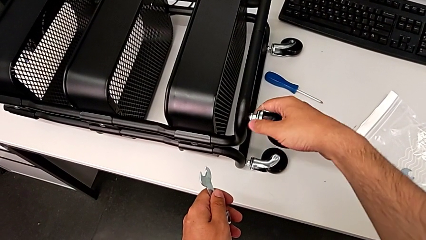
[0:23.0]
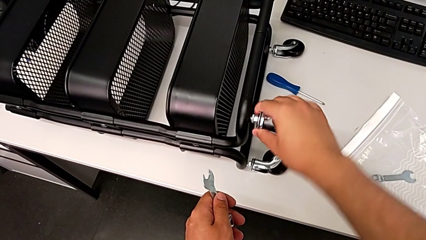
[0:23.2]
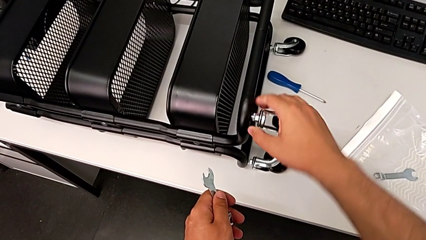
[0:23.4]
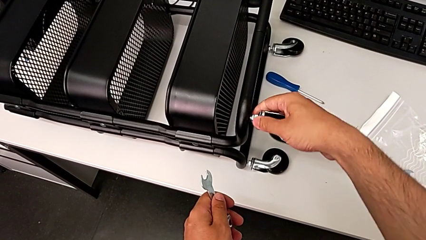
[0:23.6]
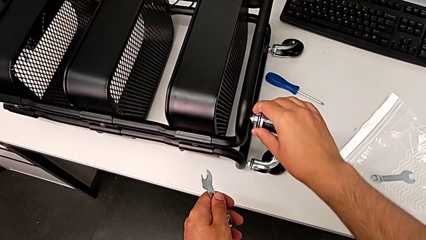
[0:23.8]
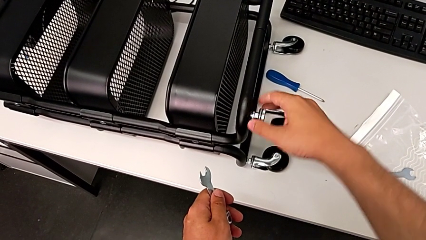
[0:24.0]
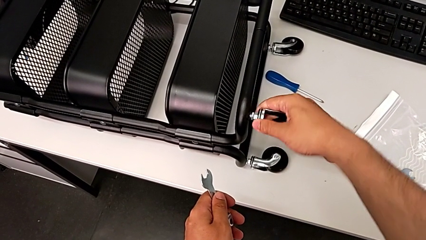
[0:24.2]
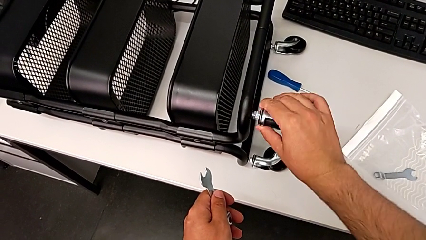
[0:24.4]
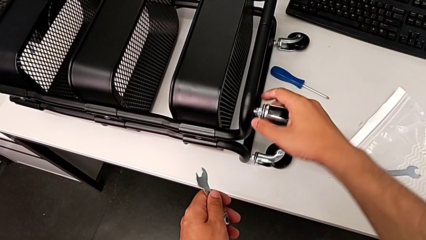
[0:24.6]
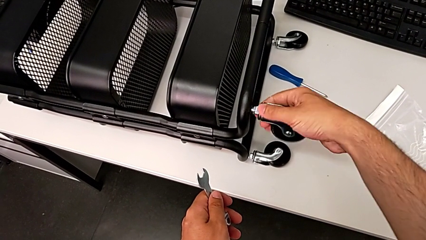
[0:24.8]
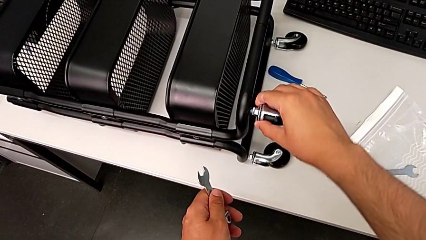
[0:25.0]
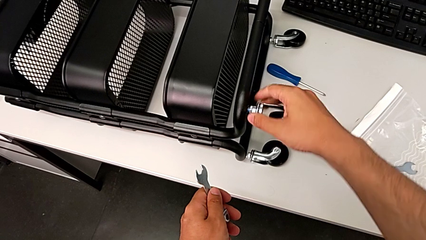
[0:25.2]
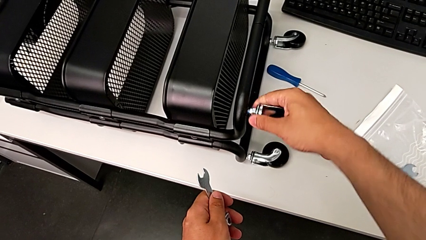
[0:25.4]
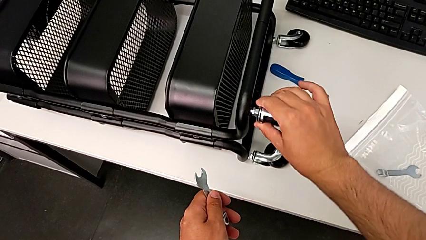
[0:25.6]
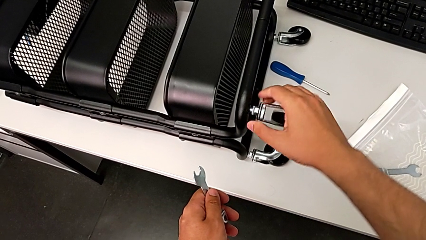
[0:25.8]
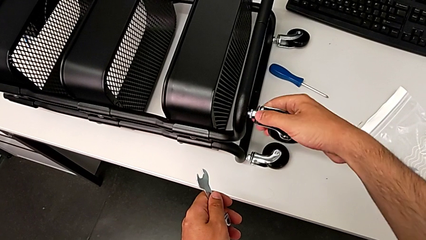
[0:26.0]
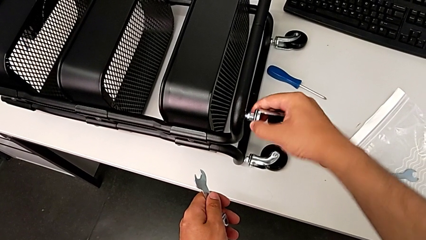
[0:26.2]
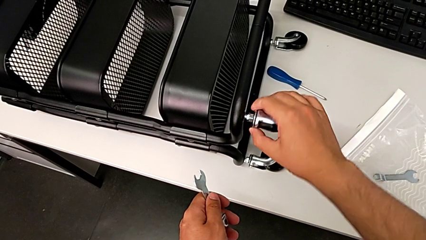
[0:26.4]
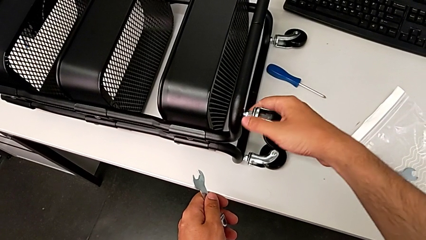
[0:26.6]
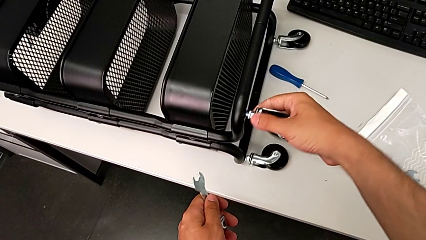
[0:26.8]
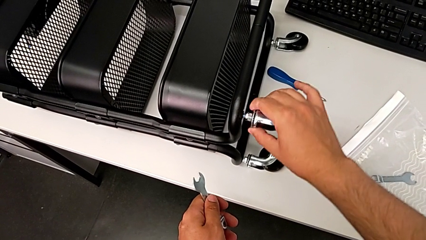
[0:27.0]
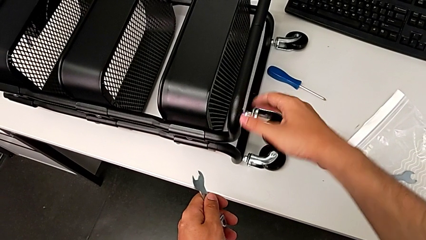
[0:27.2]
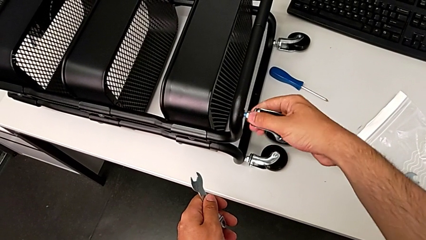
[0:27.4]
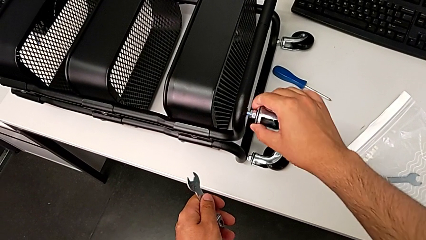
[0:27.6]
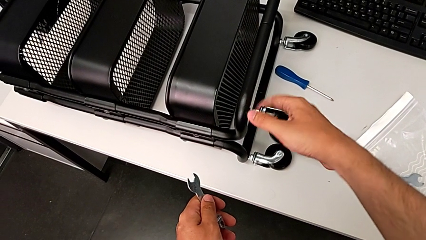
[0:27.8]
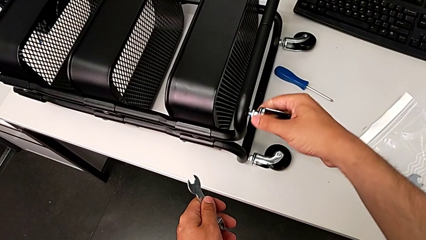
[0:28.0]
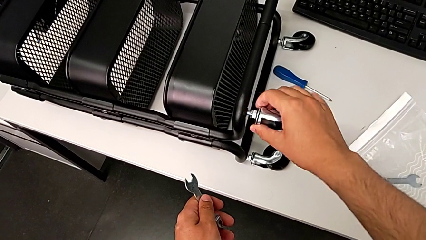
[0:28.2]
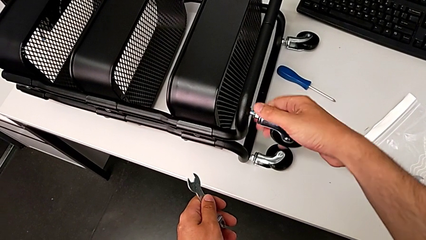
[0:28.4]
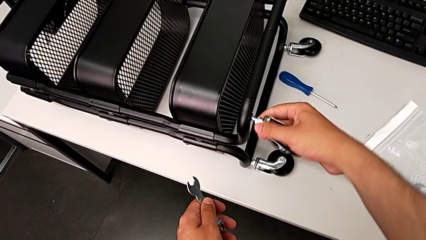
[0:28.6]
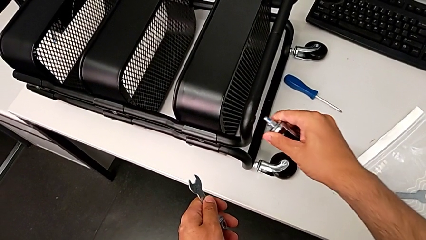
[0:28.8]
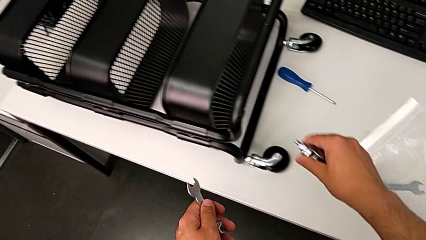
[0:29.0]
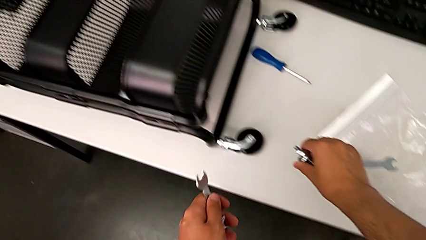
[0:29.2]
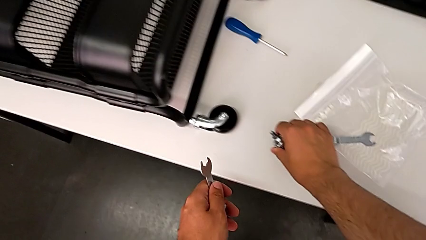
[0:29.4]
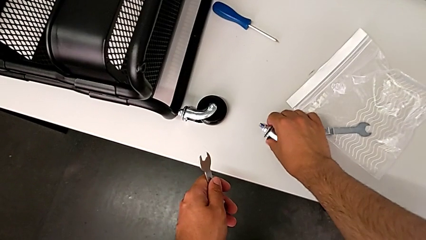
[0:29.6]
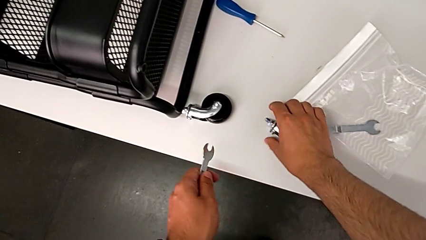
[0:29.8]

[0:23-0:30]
The camera wearer is unscrewing the first wheel. They keep unscrewing the first wheel and place it.

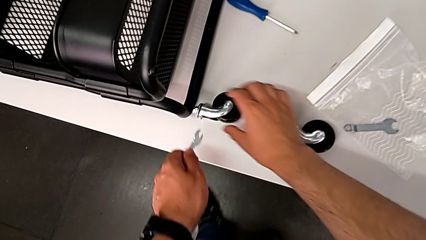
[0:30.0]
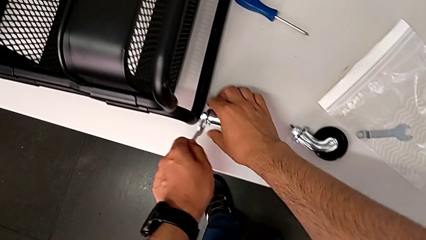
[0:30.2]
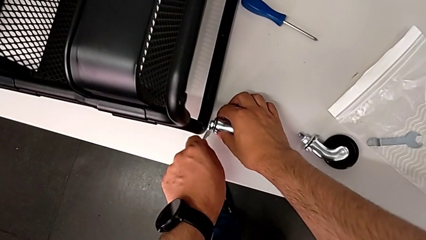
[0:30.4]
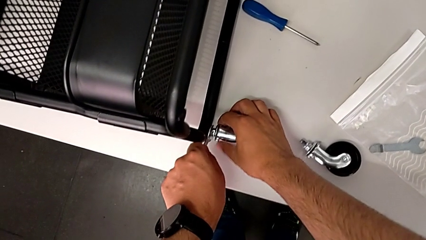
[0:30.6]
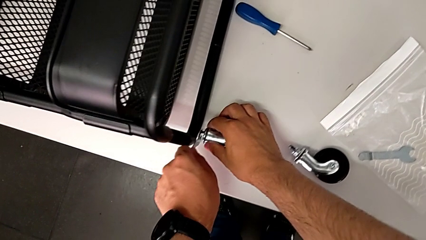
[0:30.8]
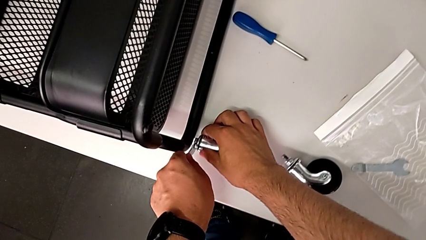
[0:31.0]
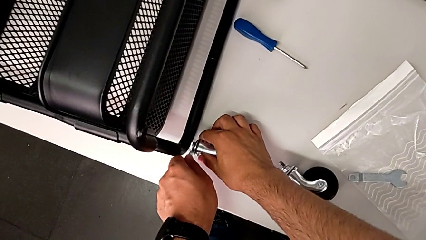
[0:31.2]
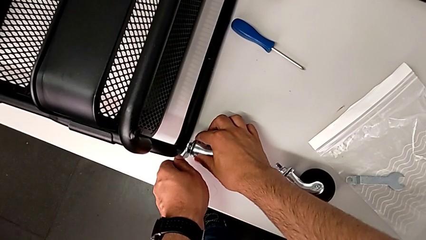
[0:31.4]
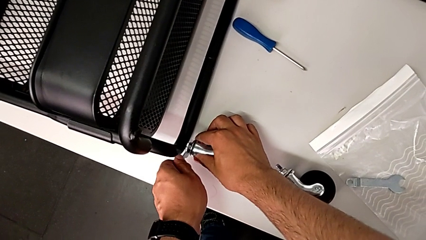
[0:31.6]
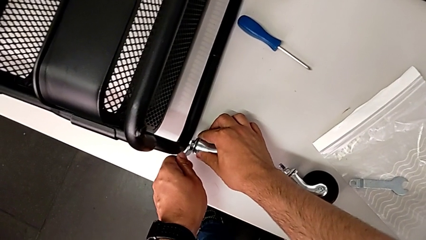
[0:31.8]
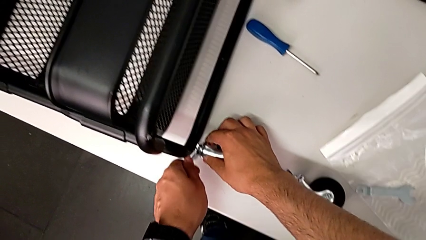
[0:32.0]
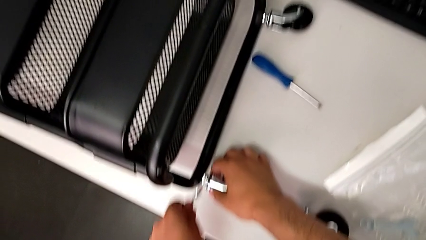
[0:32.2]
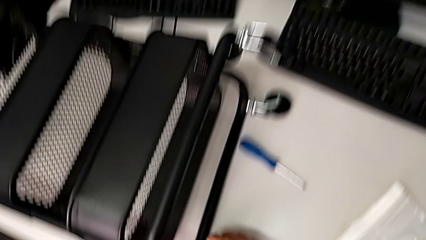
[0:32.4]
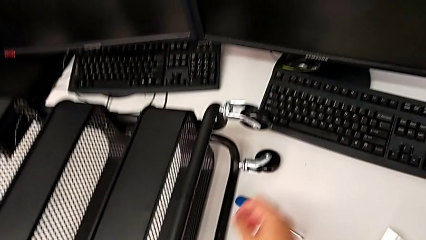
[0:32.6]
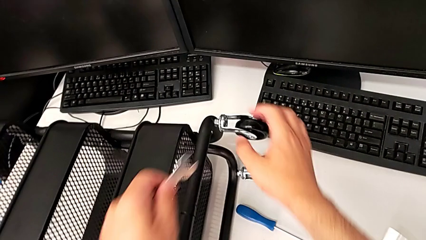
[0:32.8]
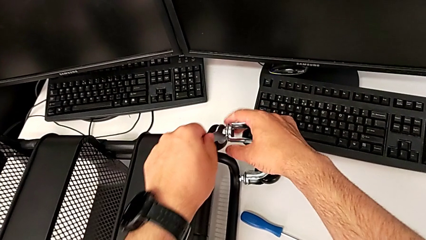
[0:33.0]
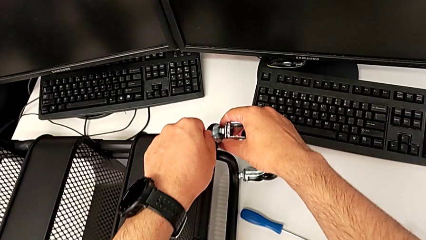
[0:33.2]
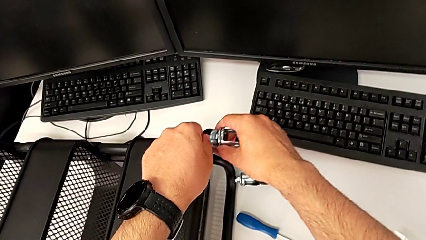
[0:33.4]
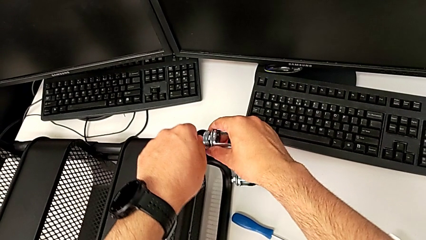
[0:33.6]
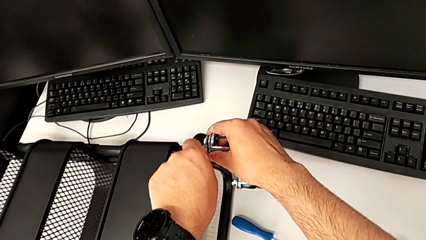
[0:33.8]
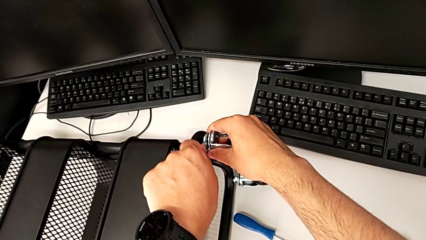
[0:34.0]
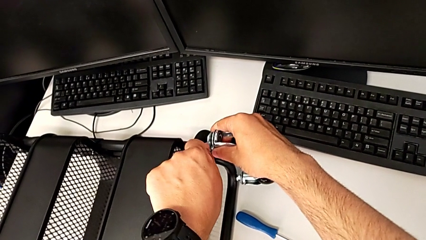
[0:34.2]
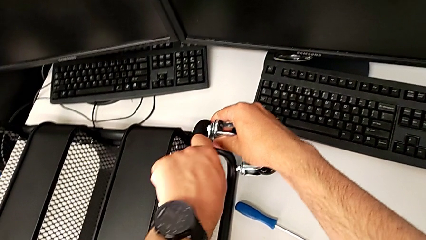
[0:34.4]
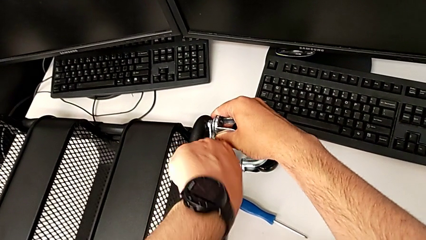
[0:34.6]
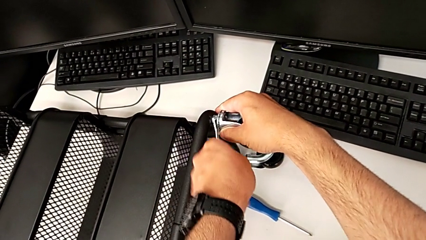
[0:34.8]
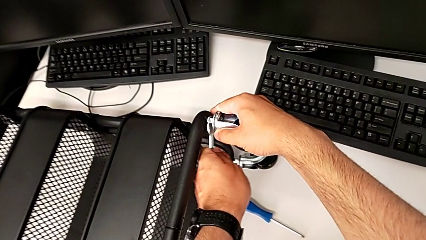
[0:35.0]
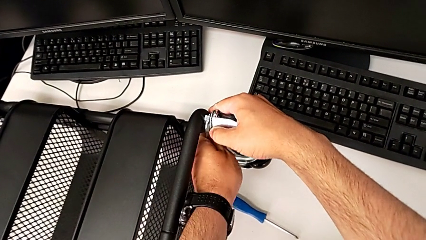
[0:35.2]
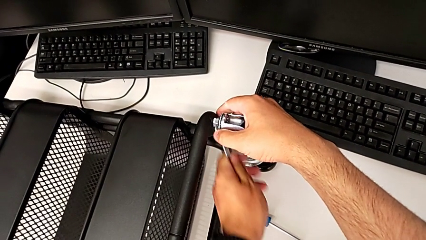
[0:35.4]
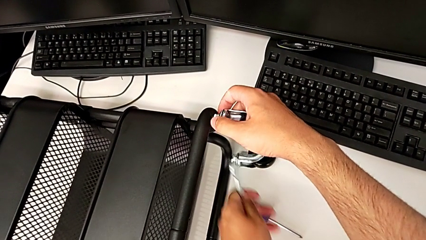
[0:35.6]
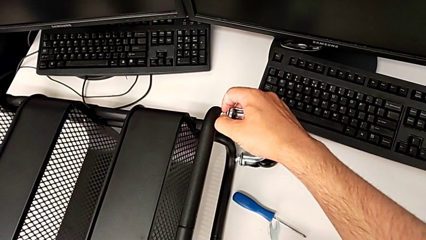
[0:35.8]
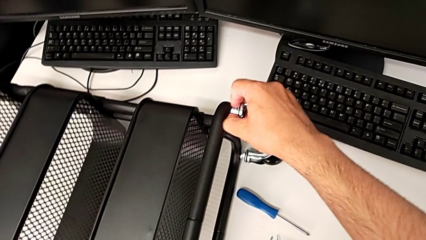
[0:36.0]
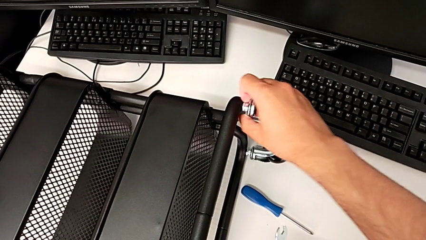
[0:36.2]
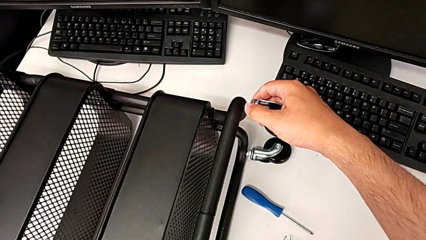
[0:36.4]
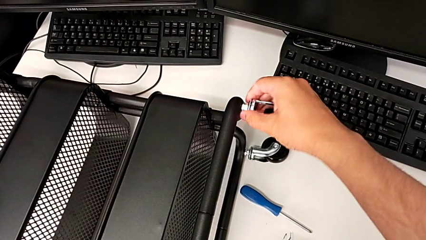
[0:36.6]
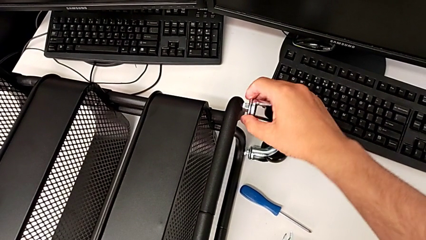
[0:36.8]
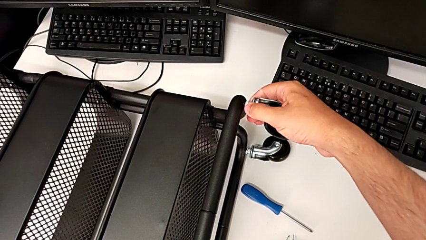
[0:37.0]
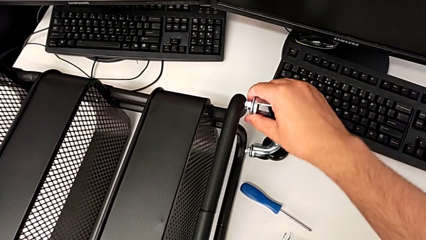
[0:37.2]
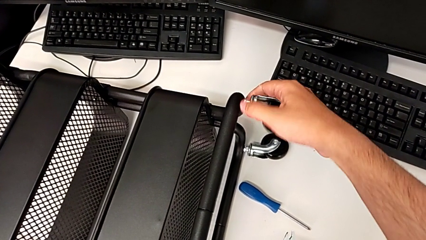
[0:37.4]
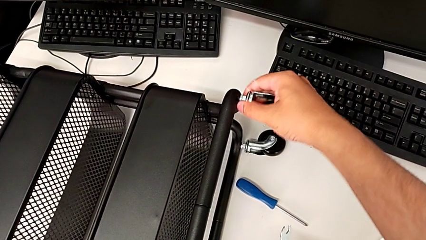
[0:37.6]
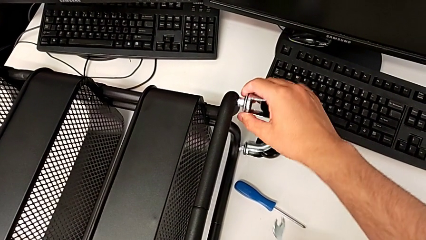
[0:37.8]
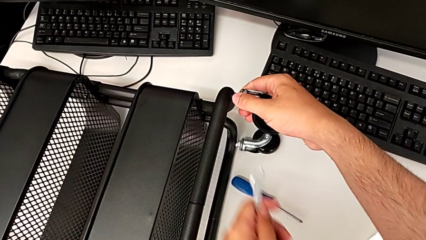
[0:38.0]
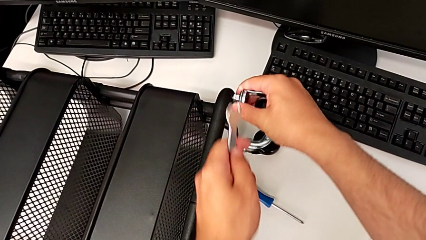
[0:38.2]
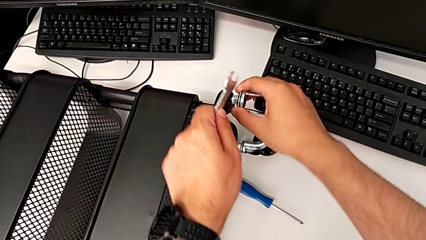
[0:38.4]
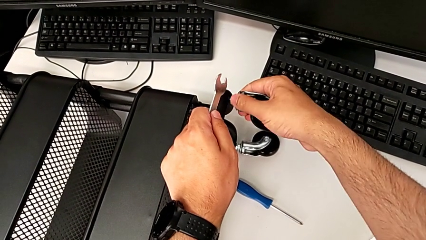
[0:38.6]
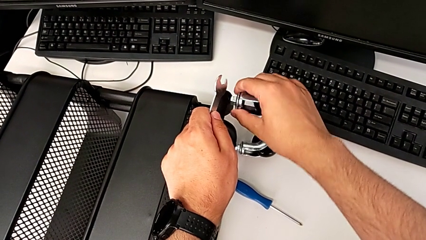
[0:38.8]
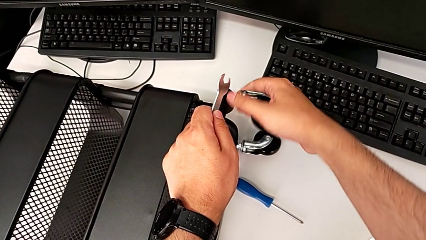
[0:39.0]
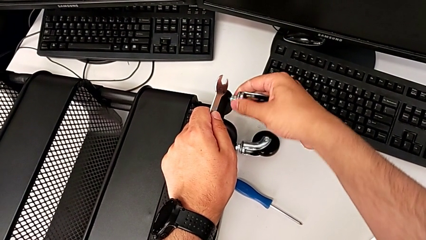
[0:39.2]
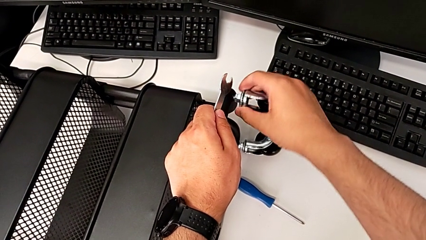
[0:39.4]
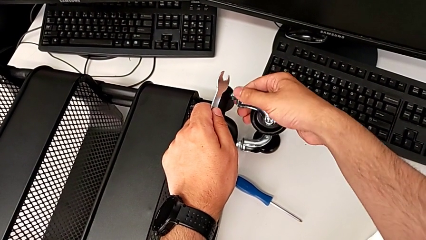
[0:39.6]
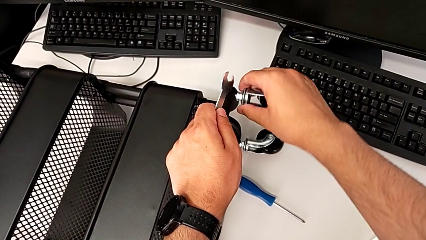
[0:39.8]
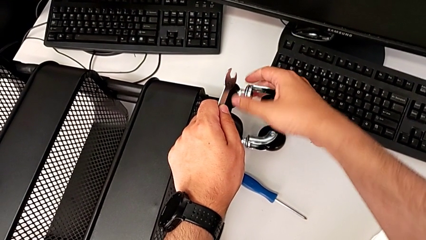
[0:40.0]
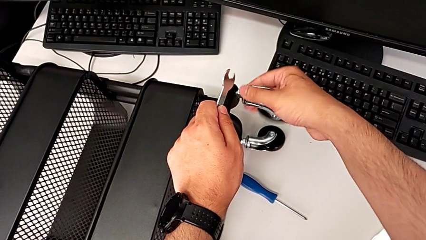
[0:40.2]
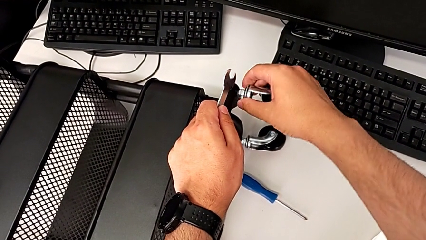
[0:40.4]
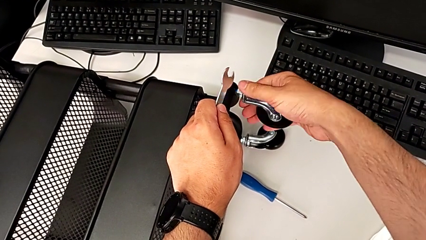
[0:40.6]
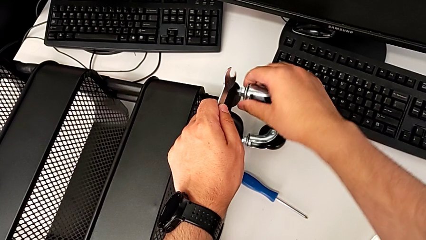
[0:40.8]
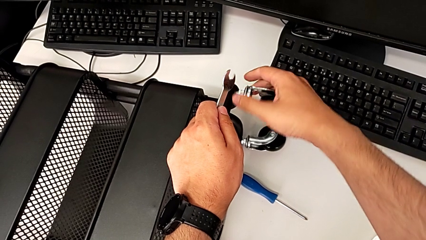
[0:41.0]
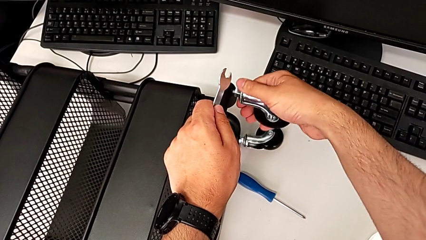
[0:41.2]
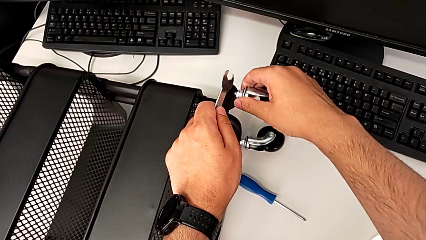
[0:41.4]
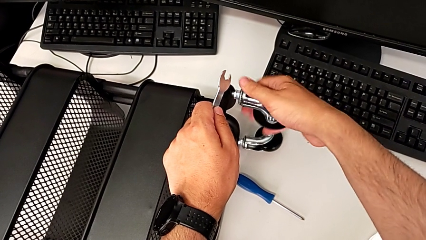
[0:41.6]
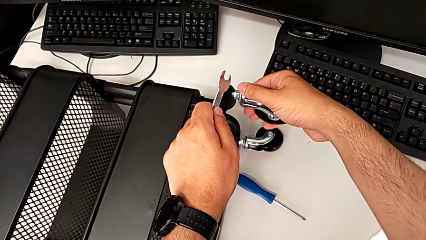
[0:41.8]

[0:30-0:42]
The camera wearer is unscrewing the second wheel of the cart. They place the hexagonal wrench, place the second hexagonal wrench, unscrew the second wheel and begin to unscrew it.
